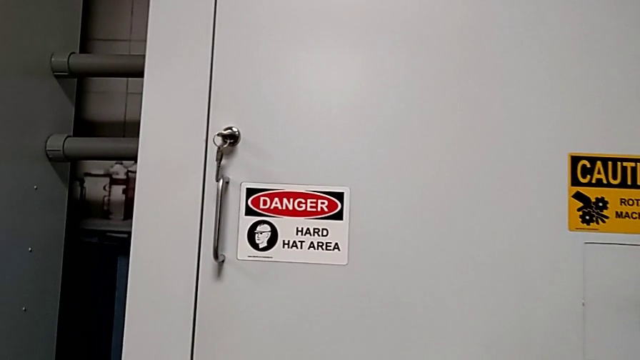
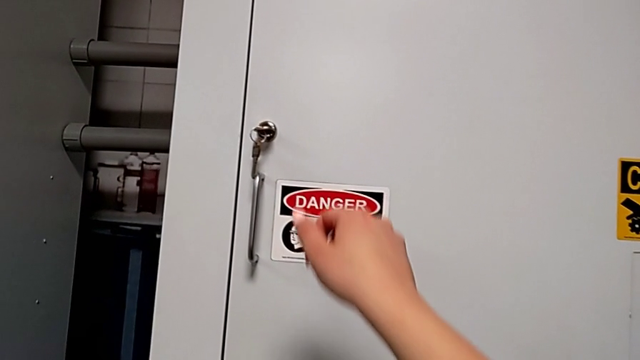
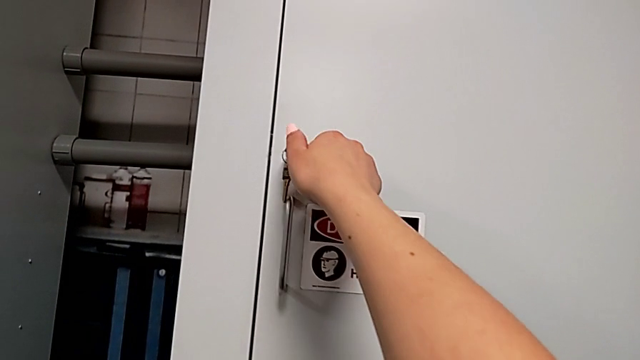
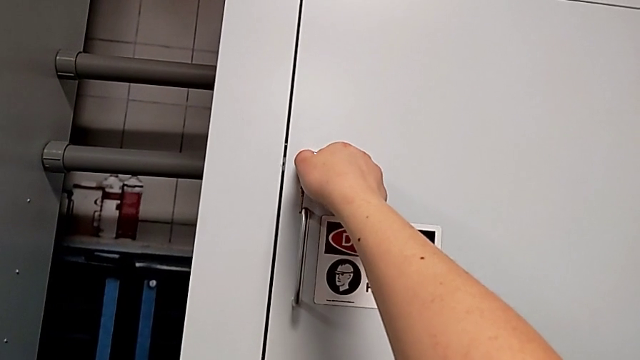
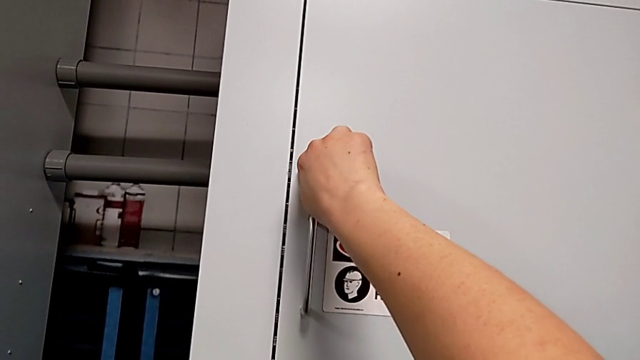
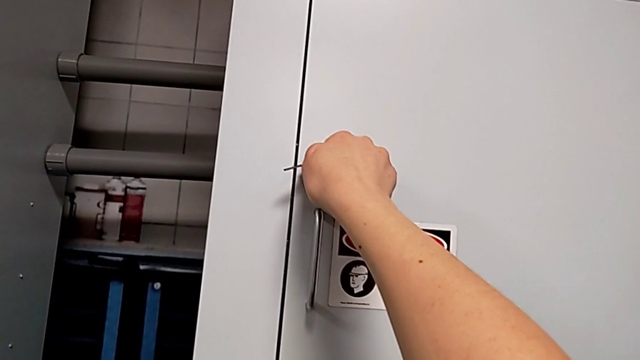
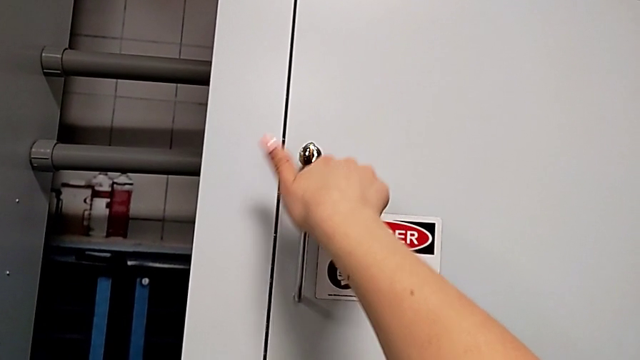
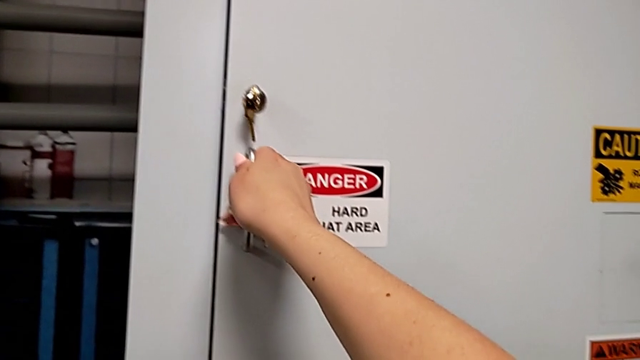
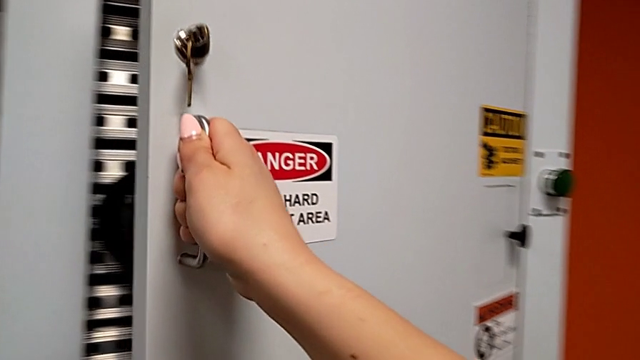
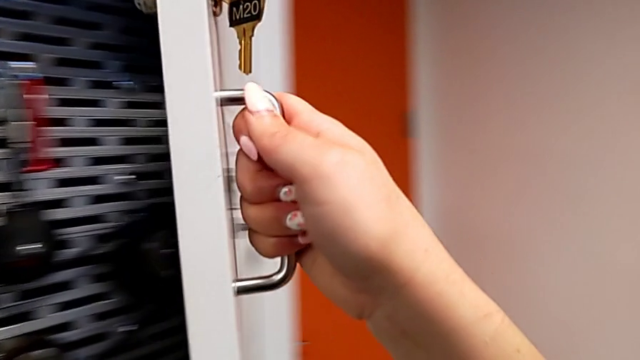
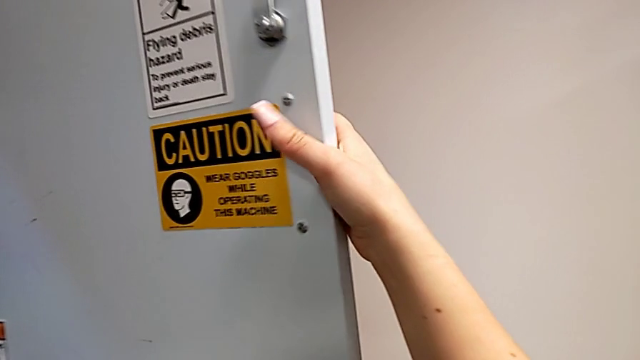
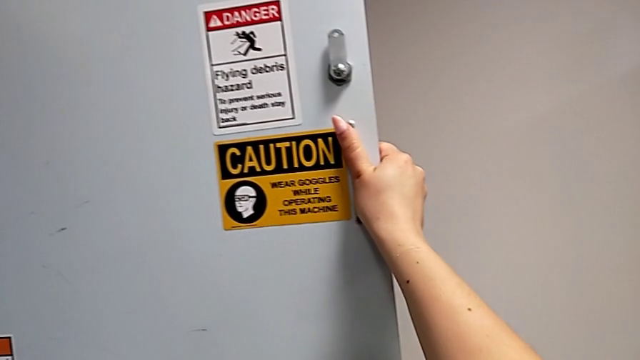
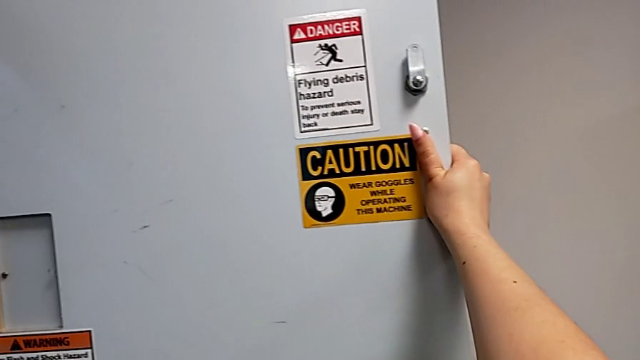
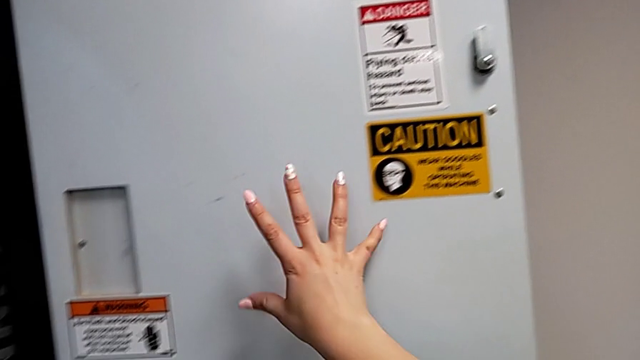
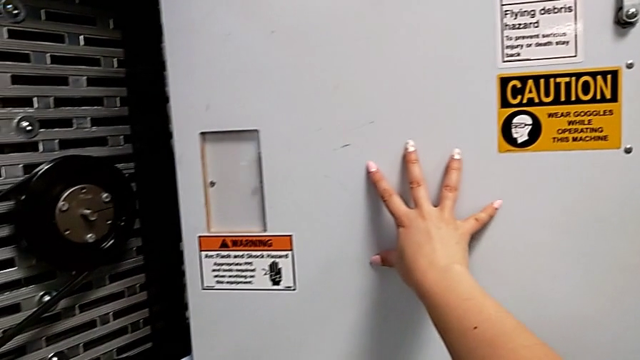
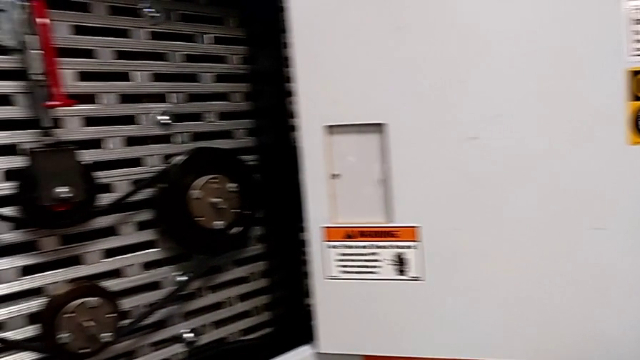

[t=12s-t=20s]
The camera wearer opens the front door. They unlock the front panel door, open it and push it.

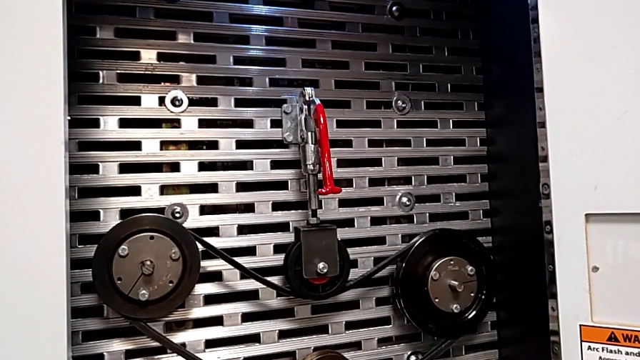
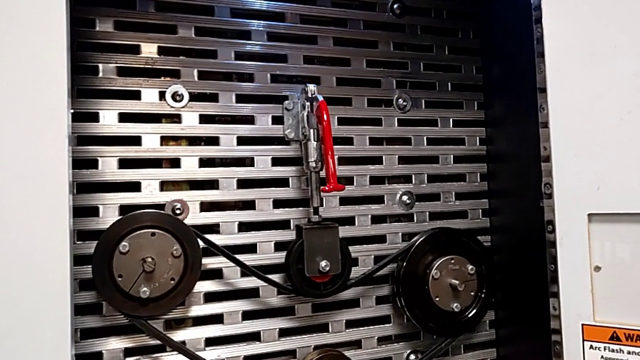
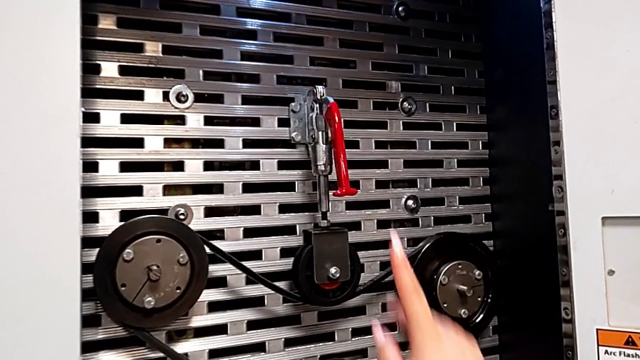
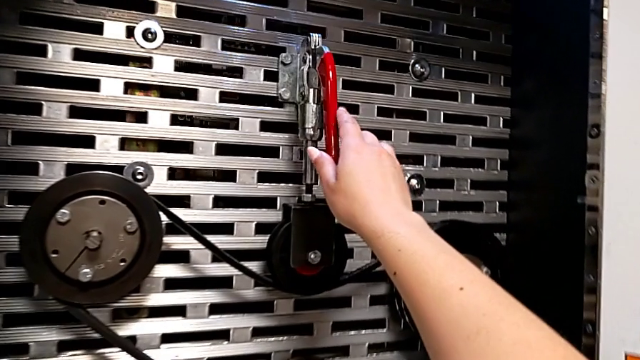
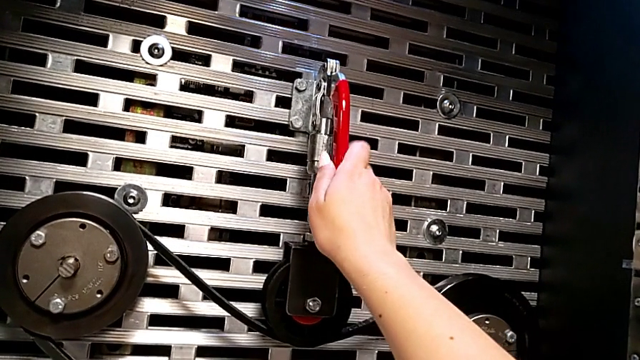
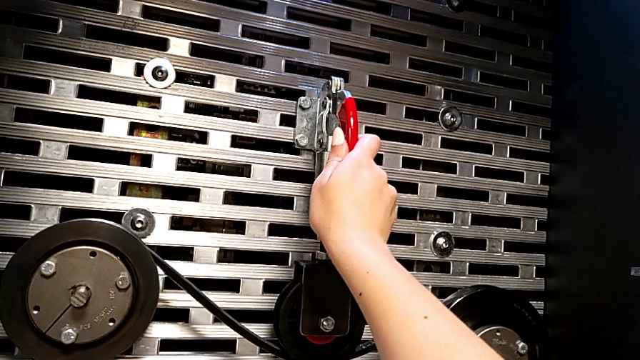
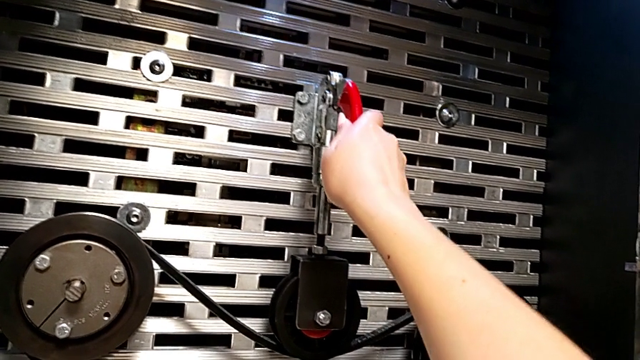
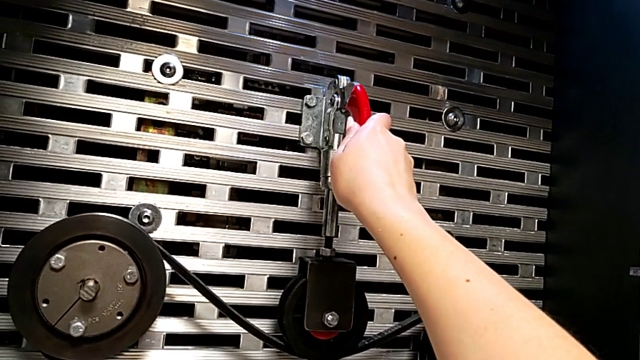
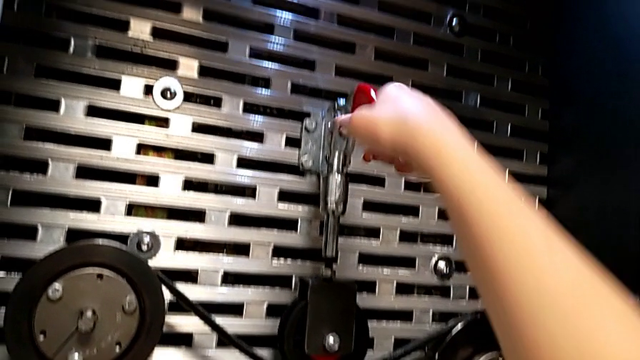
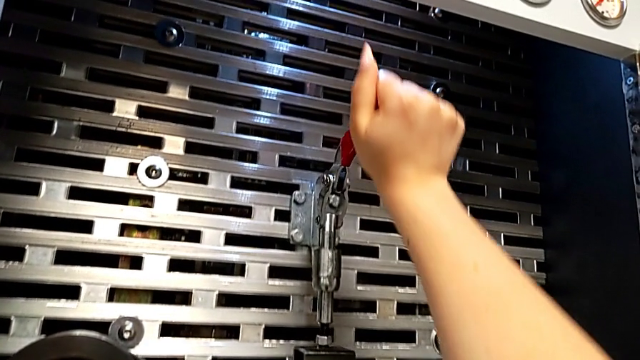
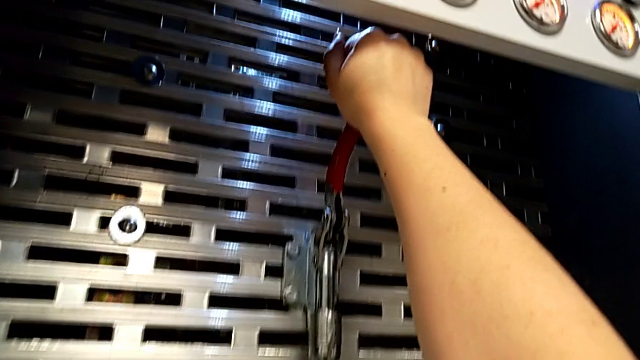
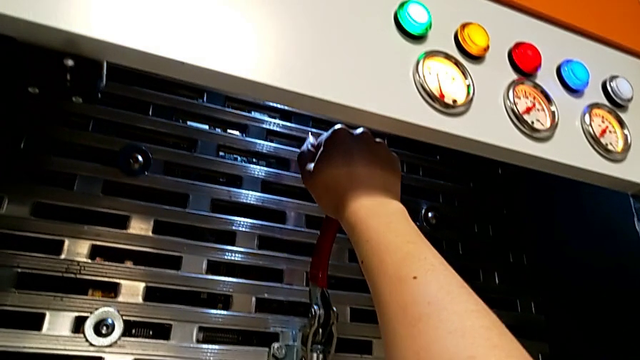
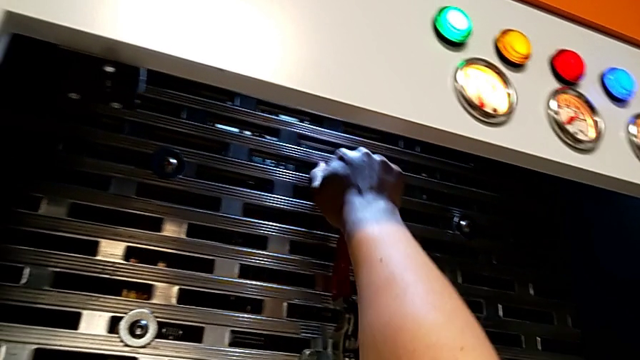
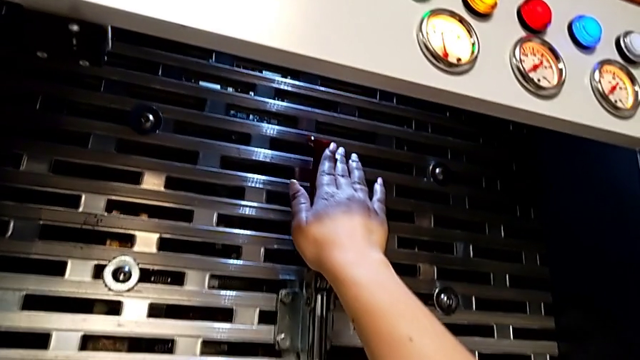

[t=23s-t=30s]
The camera wearer lifts the lever. They grab the lever and pull it.

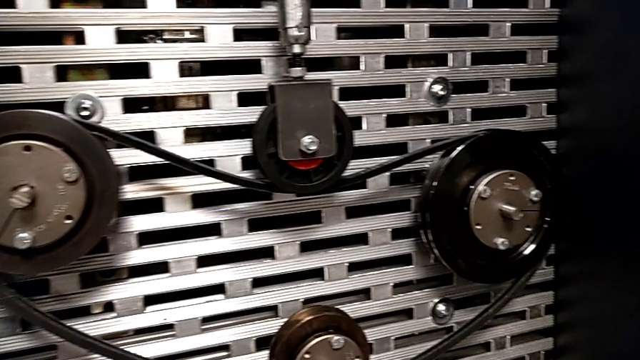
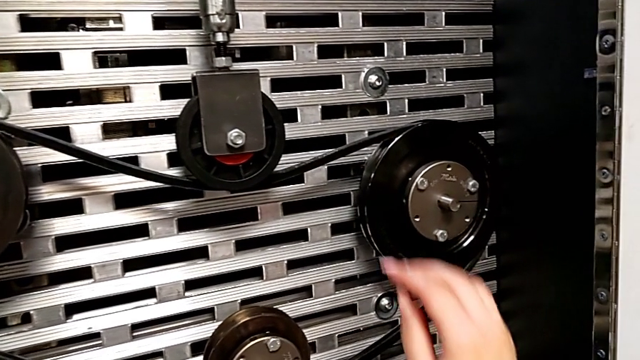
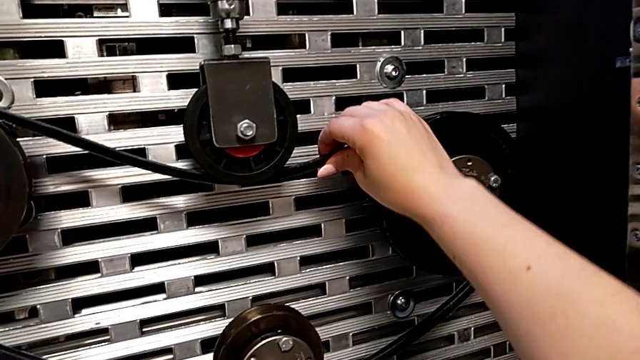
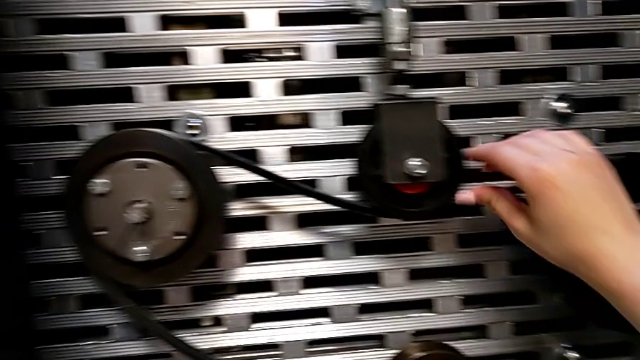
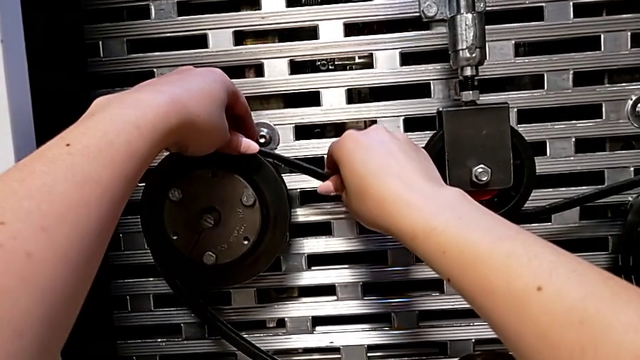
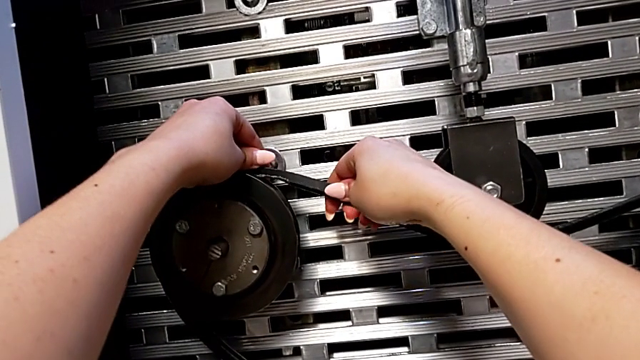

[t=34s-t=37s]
The camera wearer inspects the damaged belt. They inspect the damaged belt.

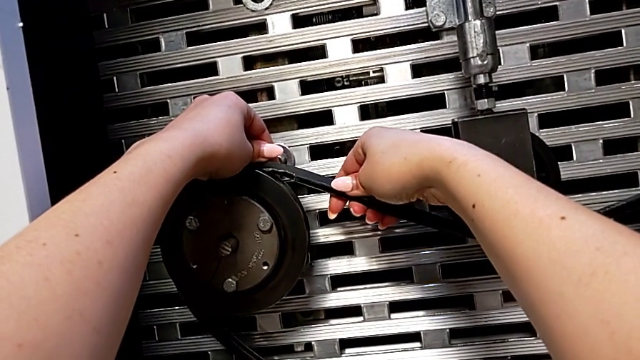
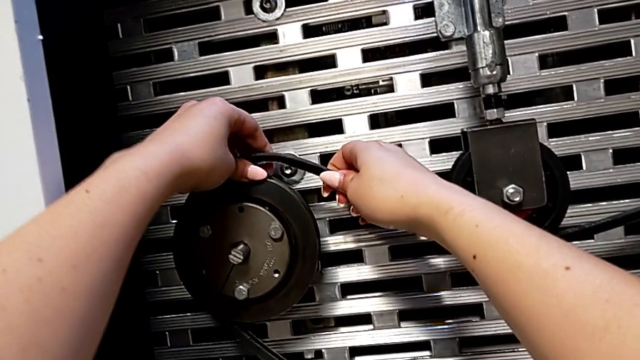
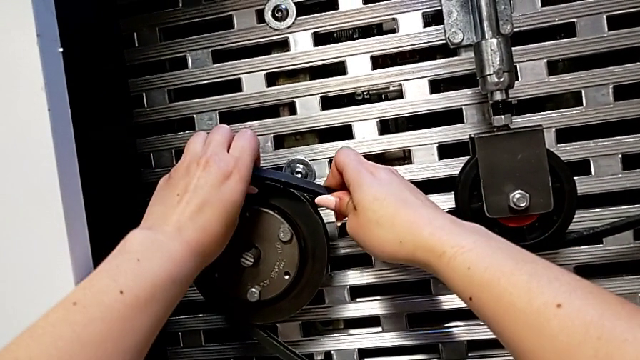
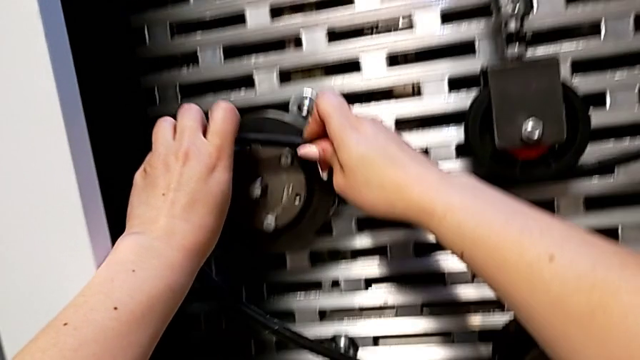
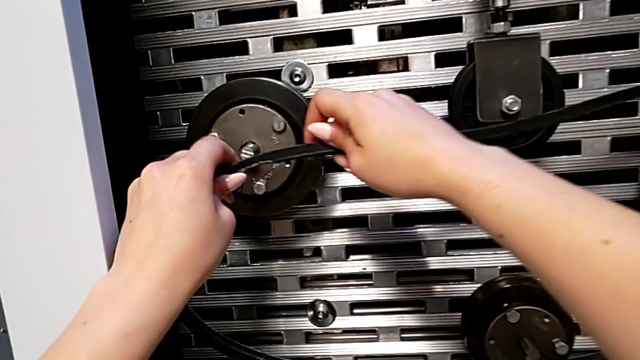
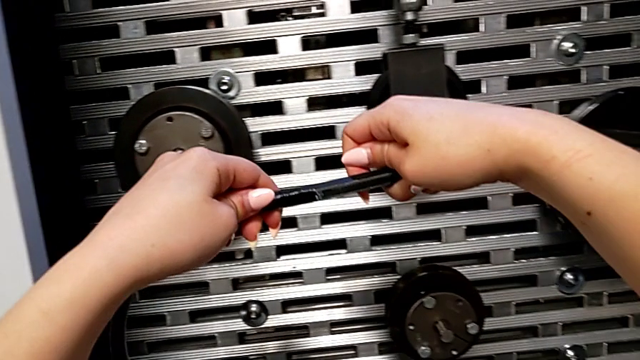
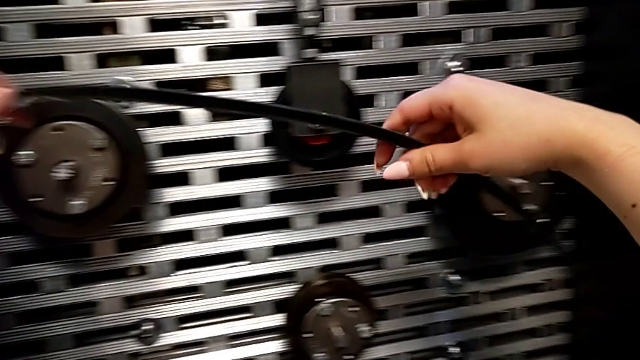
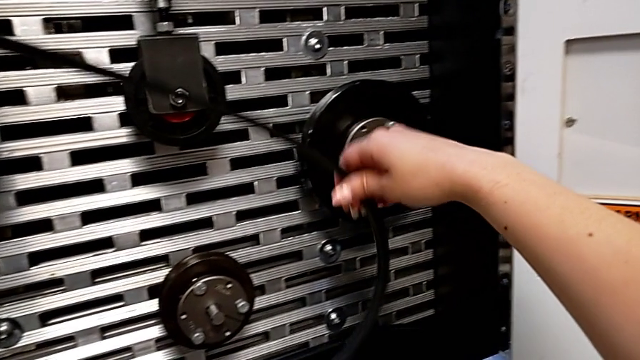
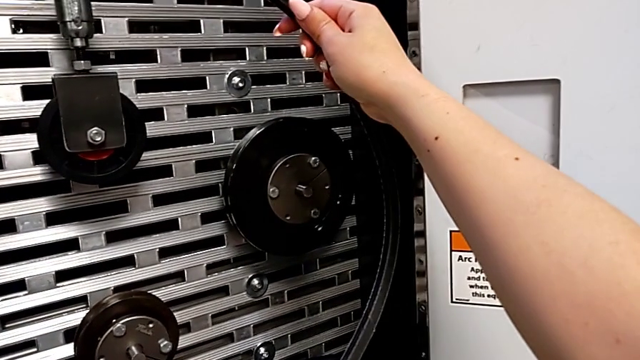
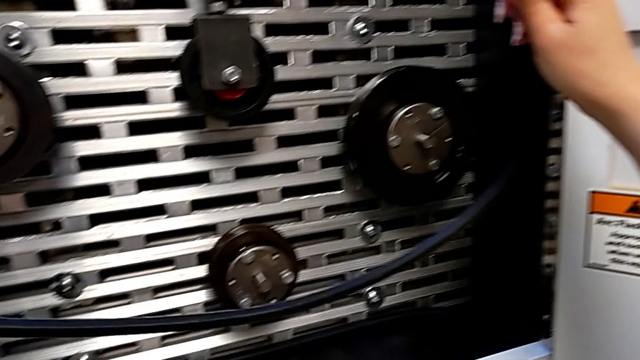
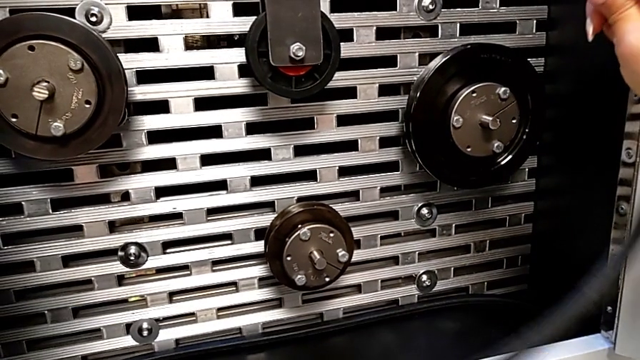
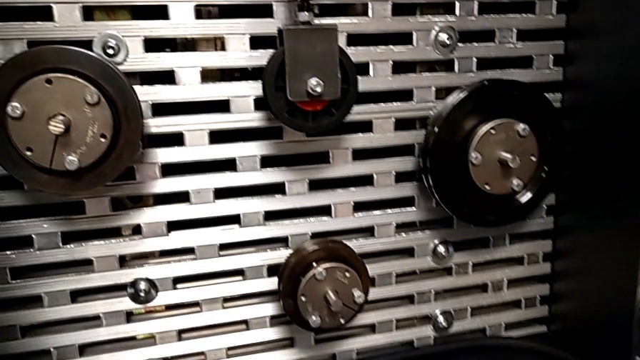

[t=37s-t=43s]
The camera wearer removes the damaged belt. They withdraw the damaged belt and lift it.
